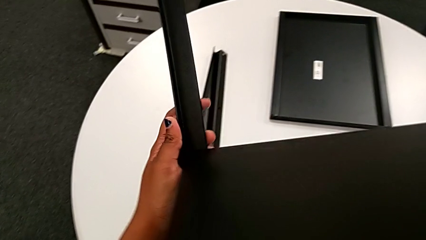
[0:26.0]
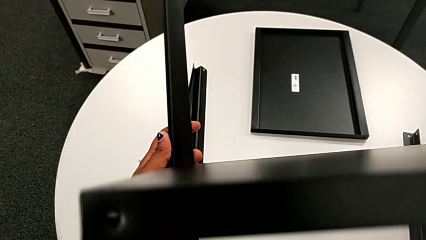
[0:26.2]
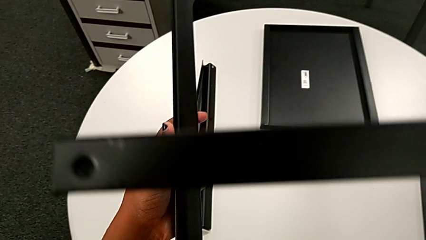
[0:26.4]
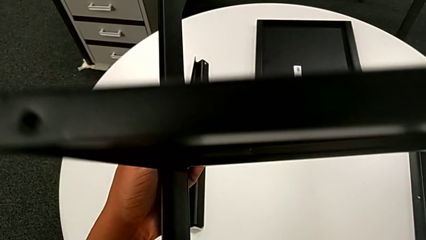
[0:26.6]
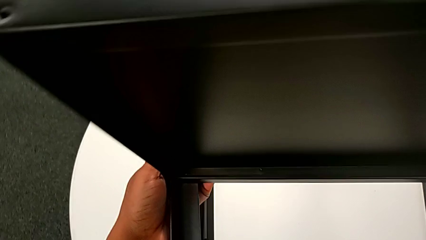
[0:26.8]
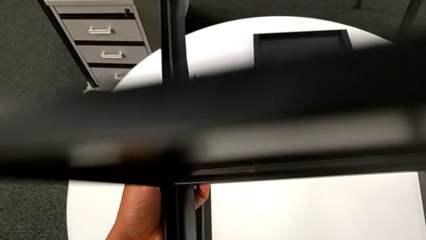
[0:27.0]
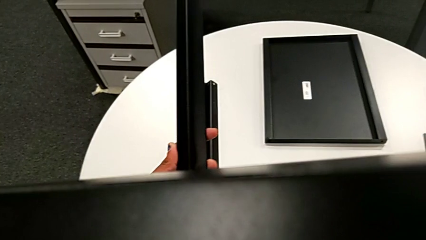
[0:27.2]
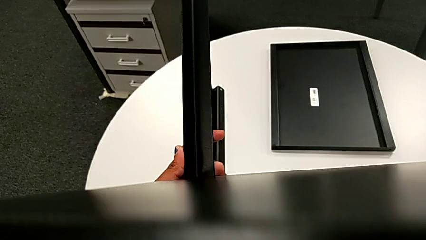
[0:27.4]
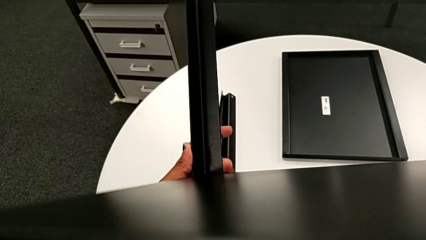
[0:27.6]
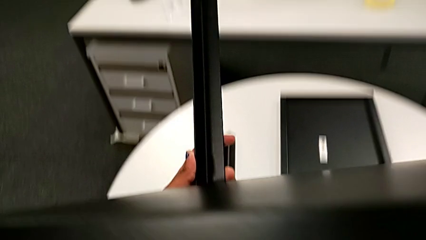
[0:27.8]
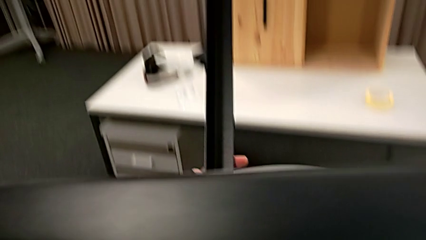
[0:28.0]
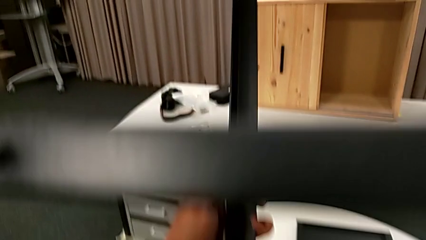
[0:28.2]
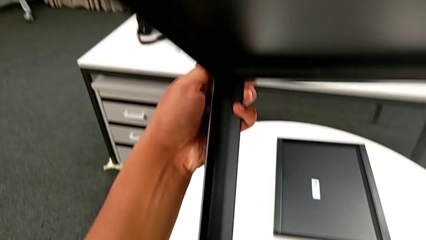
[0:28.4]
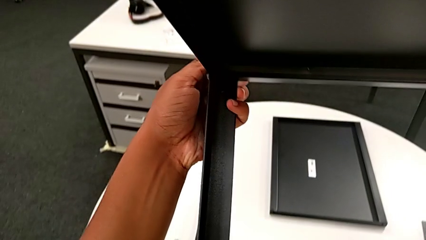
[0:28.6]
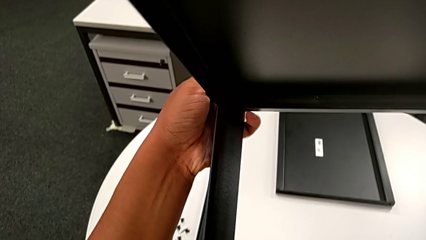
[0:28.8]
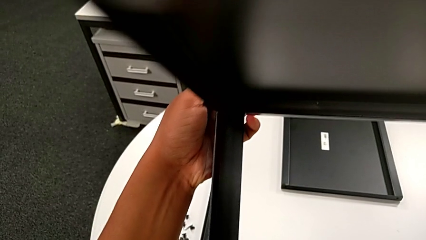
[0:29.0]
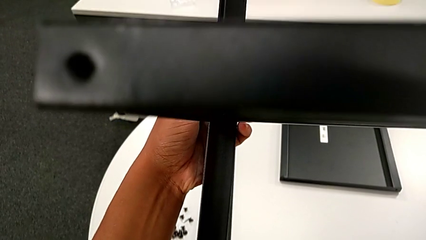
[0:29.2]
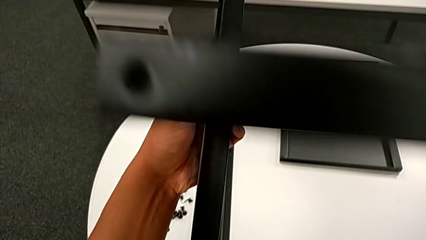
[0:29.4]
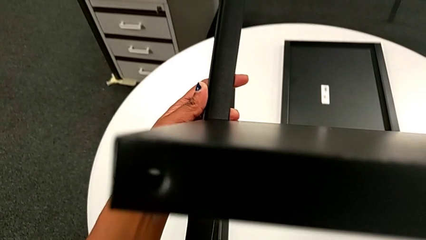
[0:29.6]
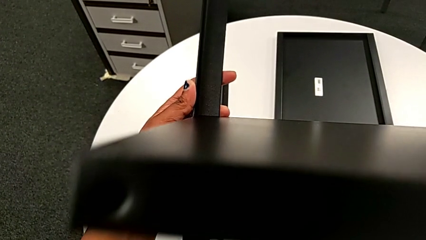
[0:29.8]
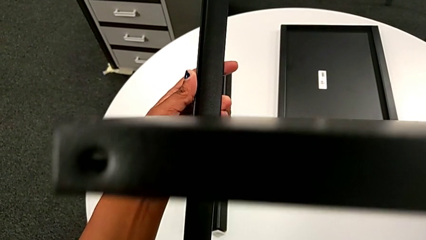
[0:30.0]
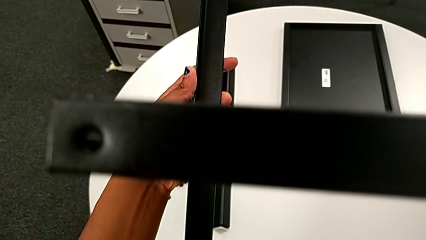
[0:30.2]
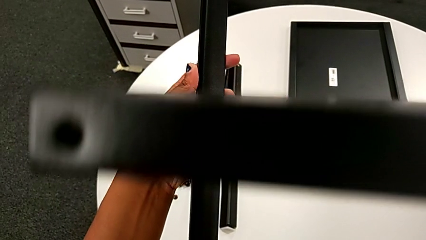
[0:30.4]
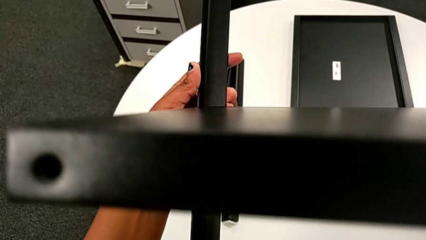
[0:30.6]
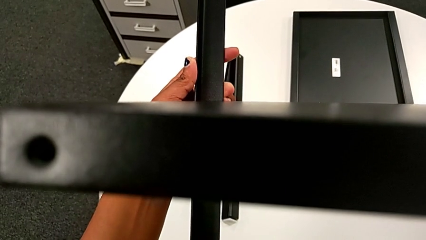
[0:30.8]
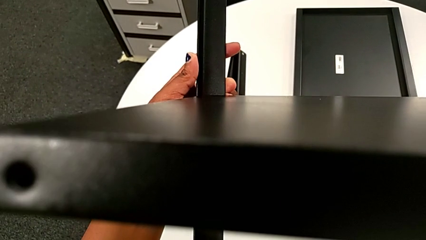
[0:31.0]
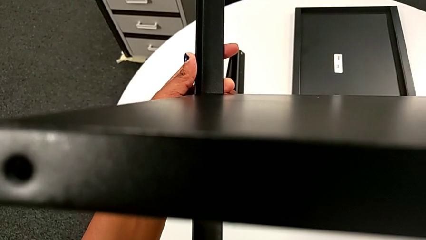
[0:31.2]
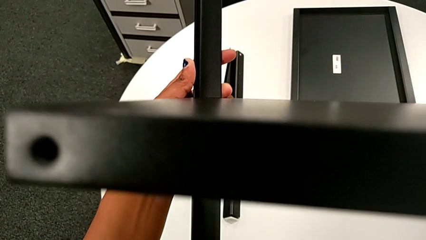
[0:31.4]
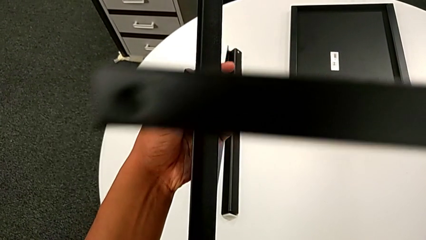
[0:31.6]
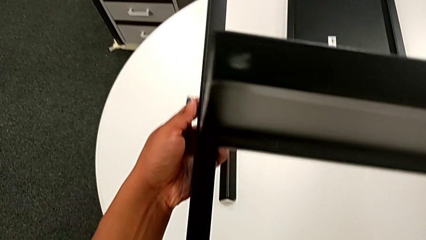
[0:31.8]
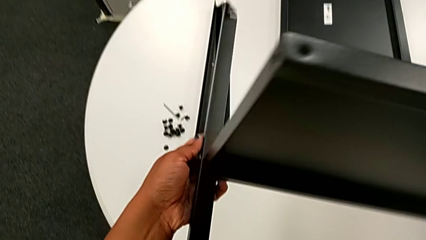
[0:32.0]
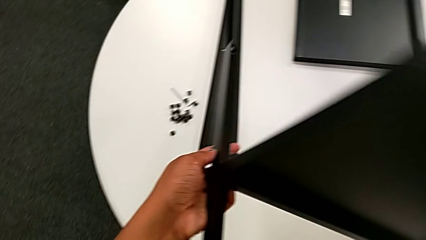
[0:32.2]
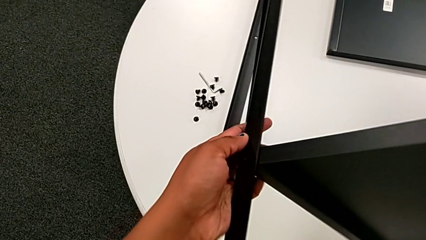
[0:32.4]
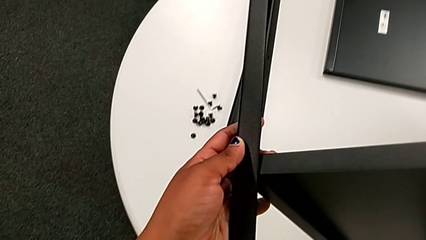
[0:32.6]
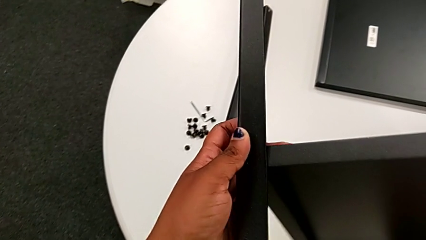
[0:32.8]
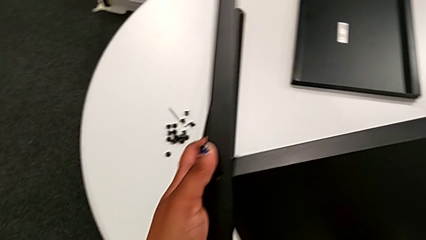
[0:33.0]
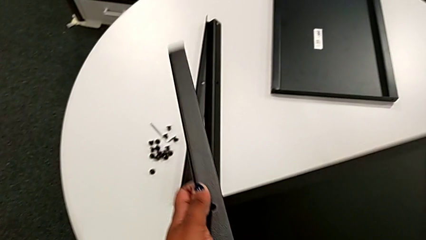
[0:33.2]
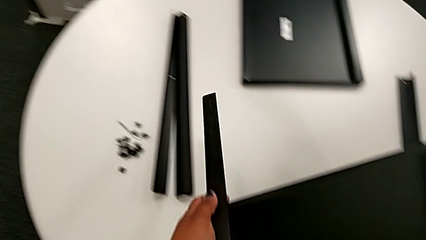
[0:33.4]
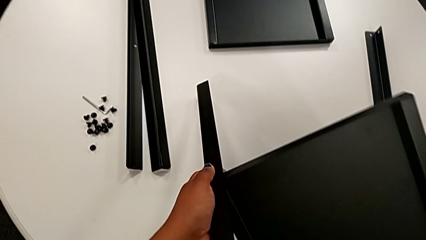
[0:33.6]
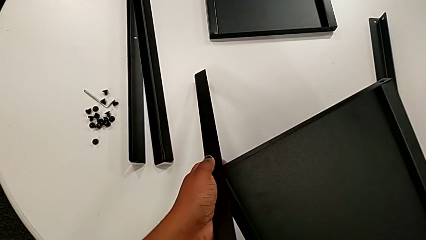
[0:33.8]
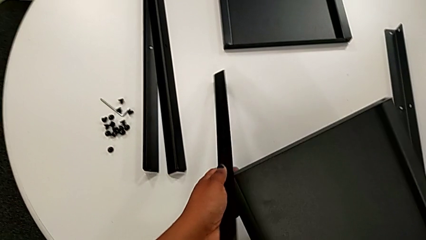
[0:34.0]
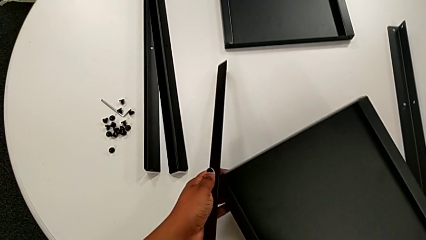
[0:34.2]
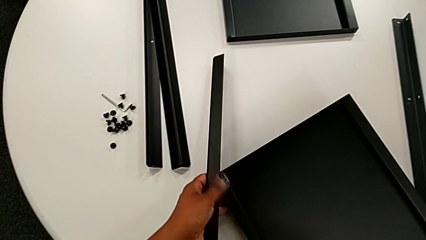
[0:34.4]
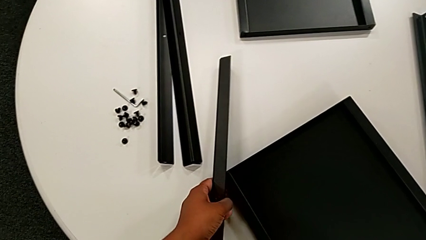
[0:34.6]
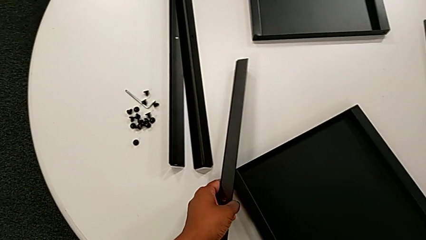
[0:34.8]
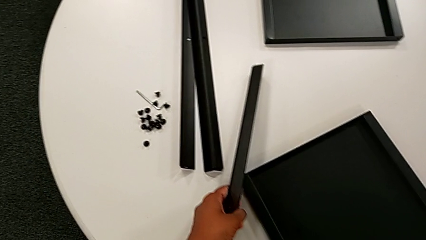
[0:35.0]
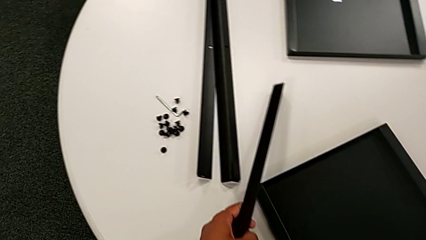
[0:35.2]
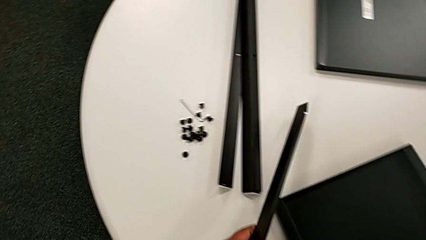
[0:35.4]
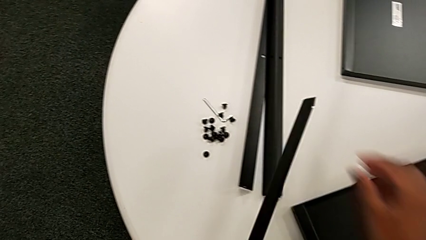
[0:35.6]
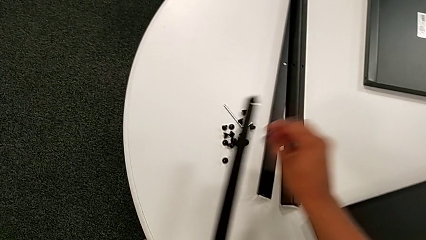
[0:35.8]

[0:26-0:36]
The camera wearer is inspecting every piece of the table. They align the first leg, inspect it, withdraw it, place the tray and approach the hex socket head.

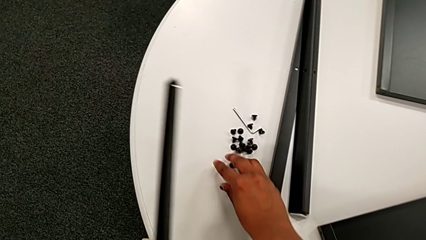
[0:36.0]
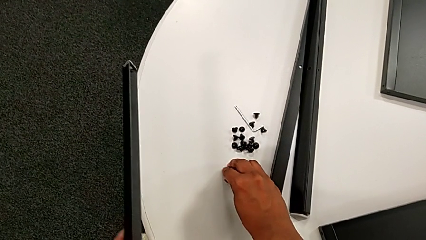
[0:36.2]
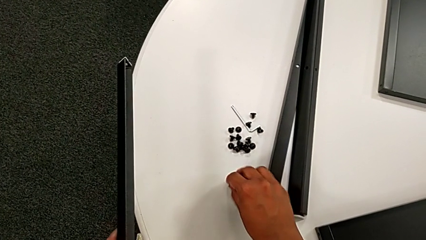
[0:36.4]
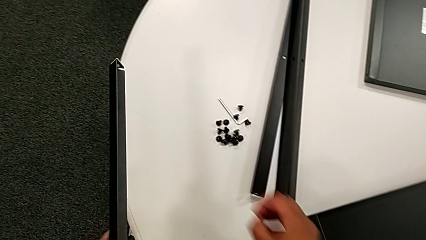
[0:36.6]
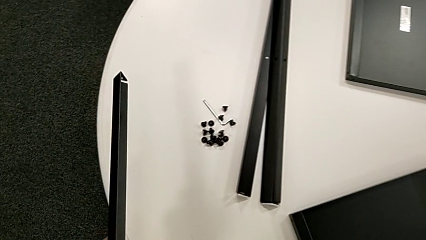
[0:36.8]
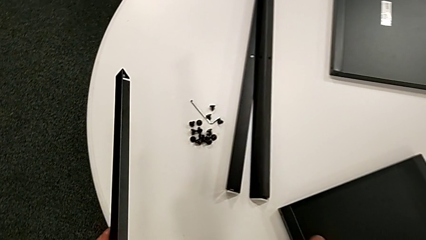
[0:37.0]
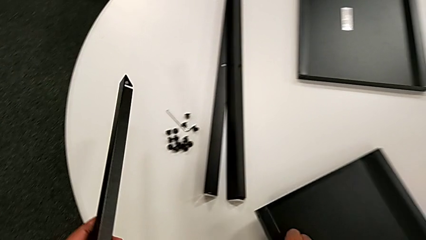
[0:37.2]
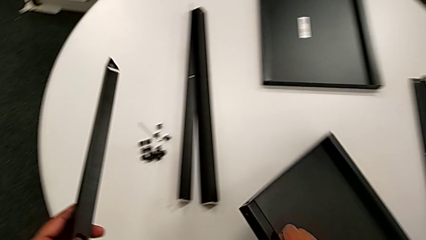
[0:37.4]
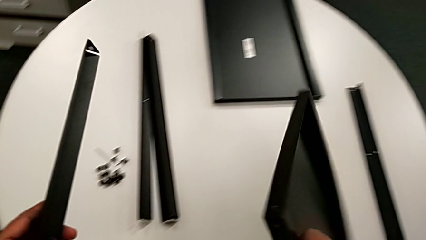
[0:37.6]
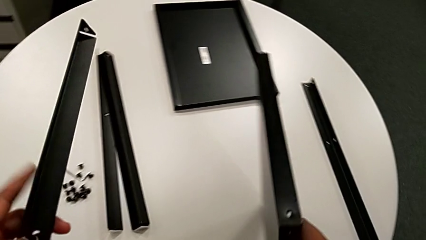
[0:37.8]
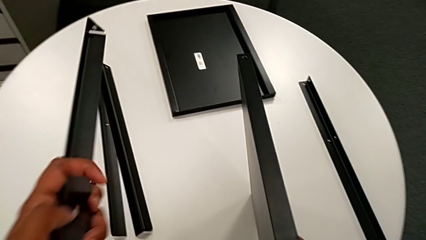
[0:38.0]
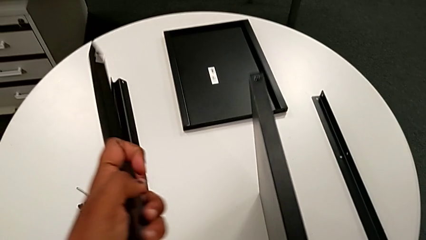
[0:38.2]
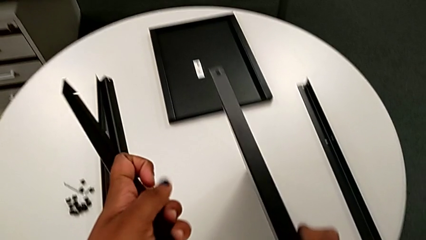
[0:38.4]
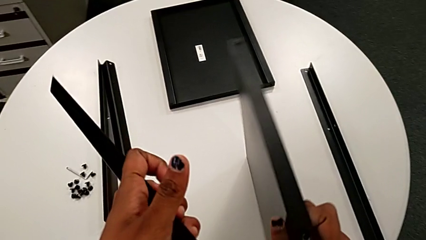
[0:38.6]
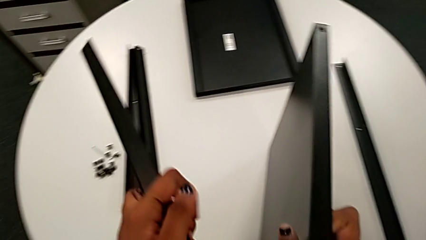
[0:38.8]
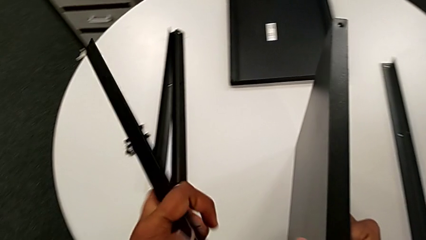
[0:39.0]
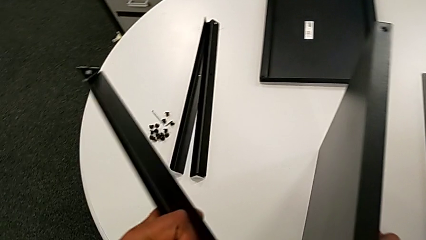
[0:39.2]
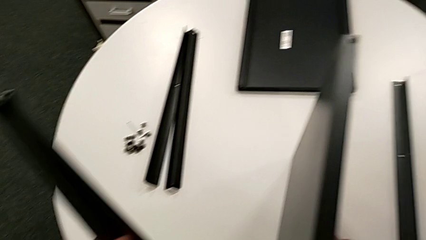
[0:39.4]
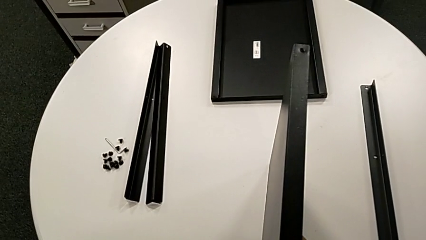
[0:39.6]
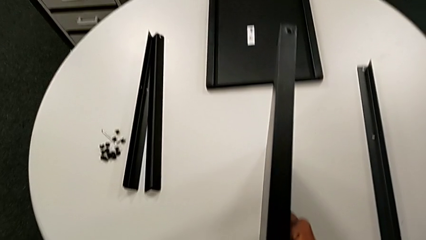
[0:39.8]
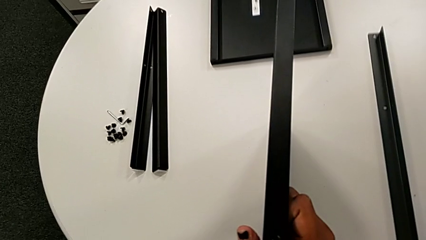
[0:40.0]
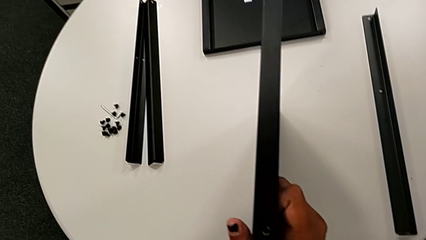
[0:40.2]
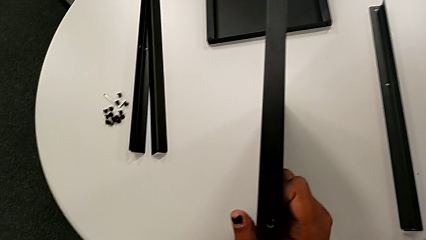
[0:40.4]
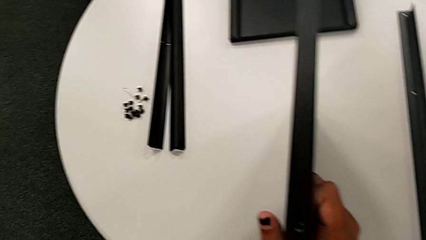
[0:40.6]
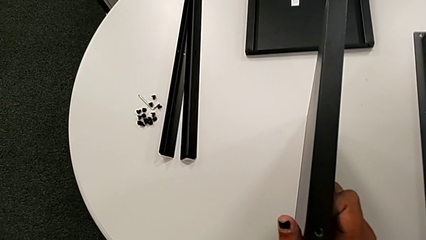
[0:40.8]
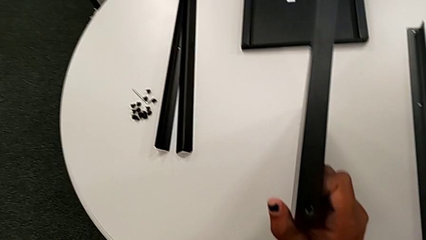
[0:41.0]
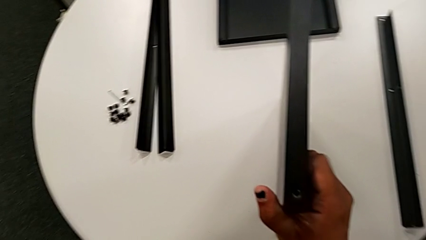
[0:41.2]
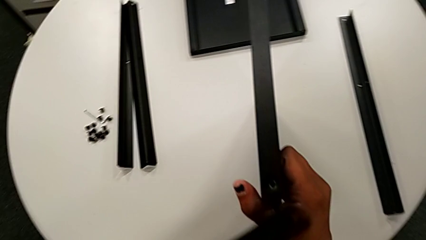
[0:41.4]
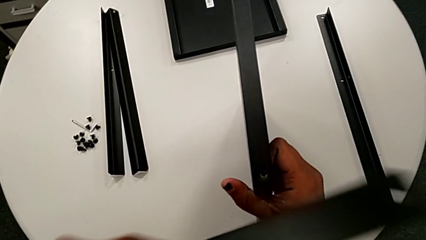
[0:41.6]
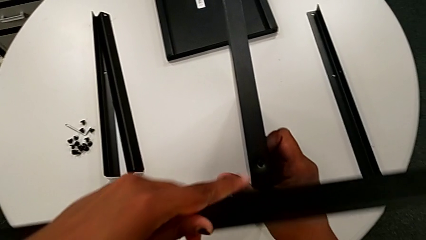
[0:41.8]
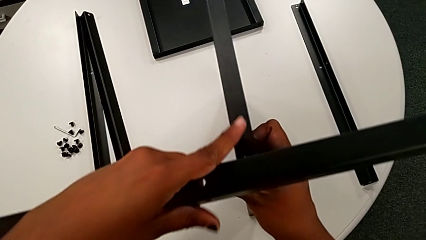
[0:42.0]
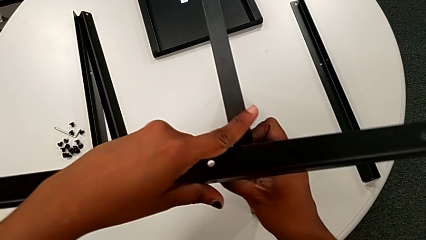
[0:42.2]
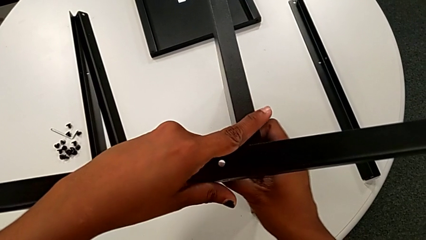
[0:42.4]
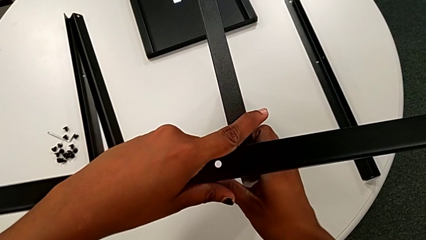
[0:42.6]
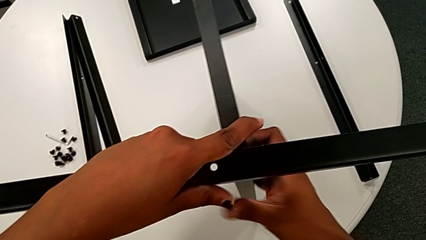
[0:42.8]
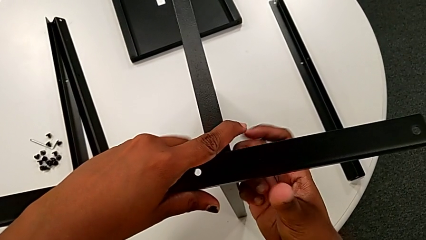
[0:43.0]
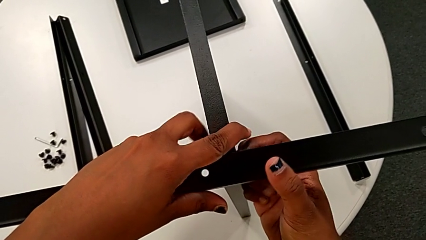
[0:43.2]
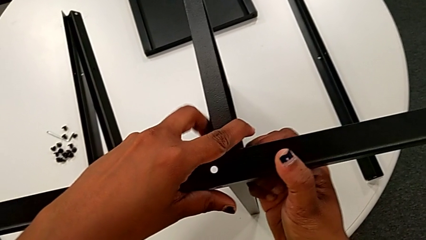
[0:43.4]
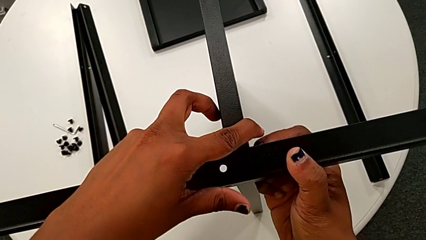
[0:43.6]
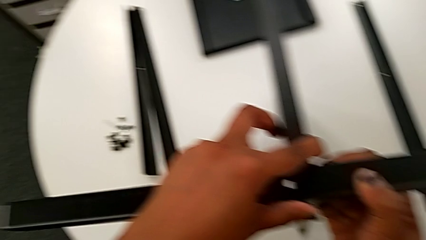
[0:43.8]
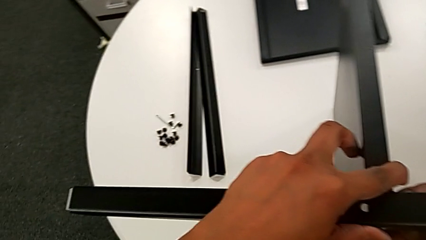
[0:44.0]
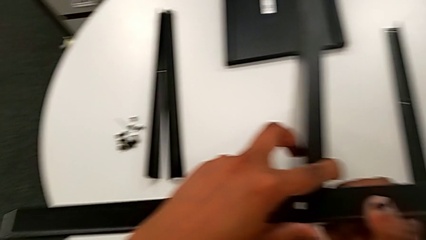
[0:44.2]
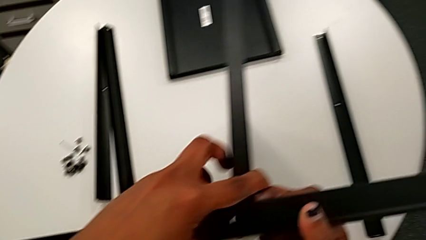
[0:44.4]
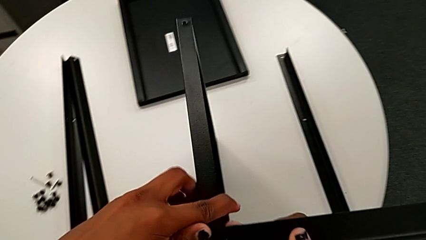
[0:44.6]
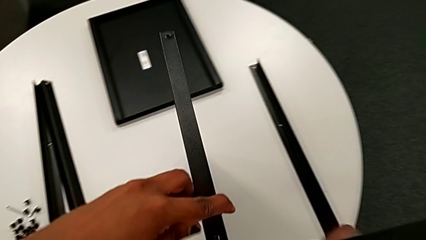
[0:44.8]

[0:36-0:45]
The camera wearer is screwing the first leg to the middle shelf. They grab the hex socket head, approach the tray, lift it, hold it, wrongly align the first leg, placing the leg on the shelf in the incorrect position, and withdraw it.
